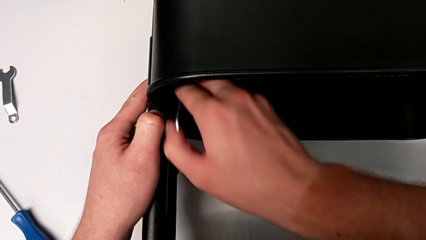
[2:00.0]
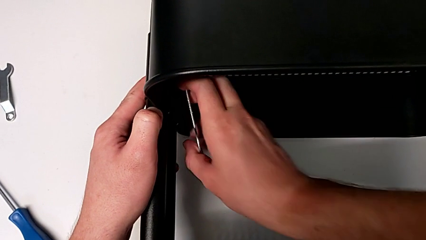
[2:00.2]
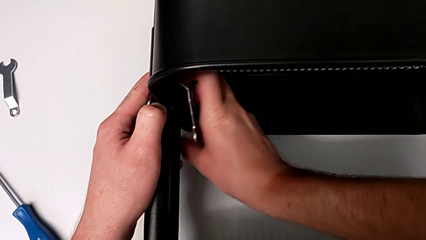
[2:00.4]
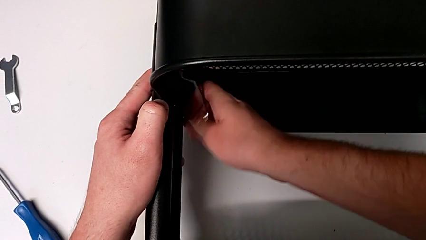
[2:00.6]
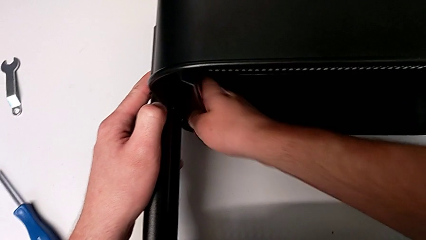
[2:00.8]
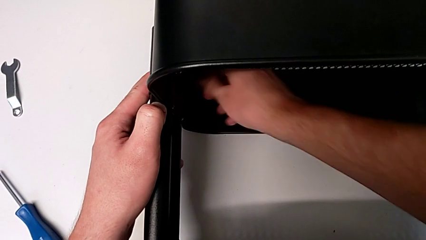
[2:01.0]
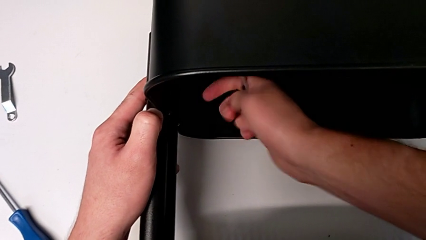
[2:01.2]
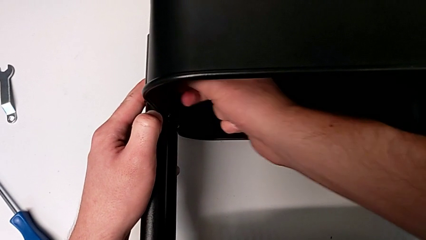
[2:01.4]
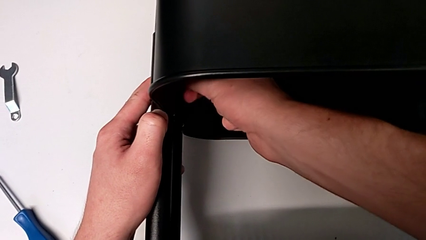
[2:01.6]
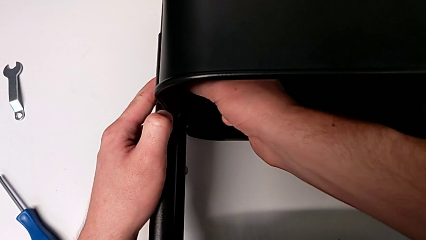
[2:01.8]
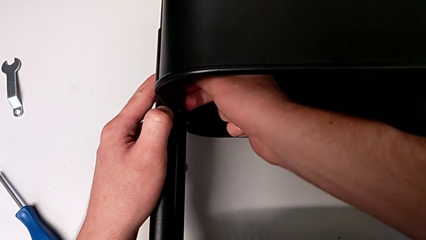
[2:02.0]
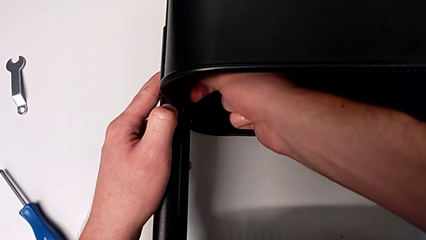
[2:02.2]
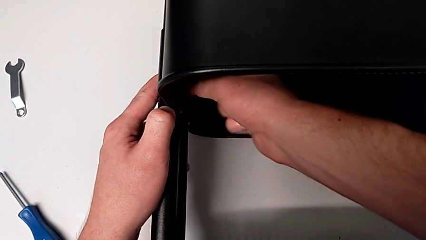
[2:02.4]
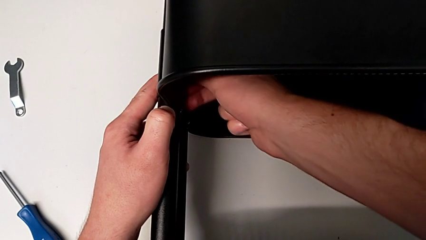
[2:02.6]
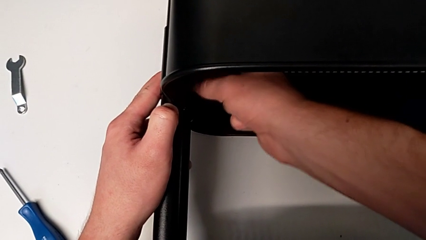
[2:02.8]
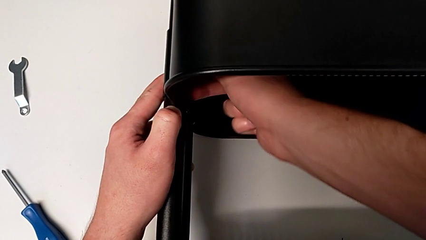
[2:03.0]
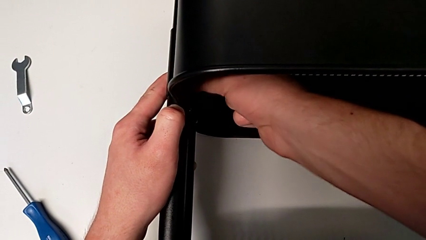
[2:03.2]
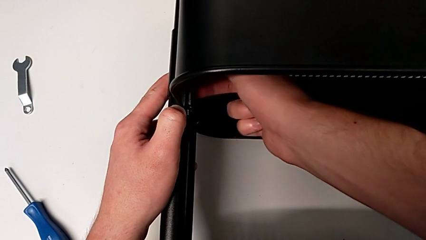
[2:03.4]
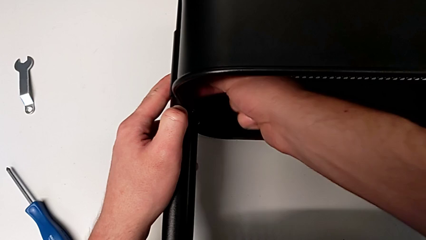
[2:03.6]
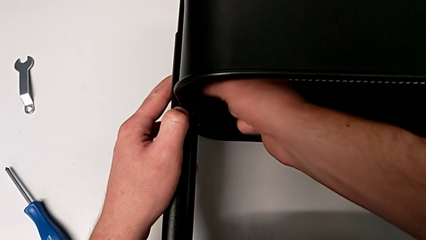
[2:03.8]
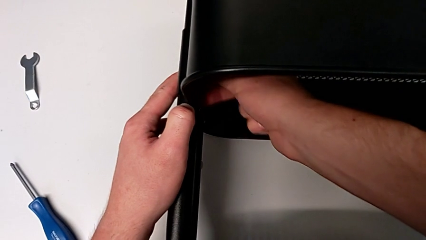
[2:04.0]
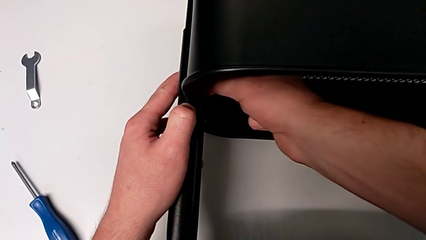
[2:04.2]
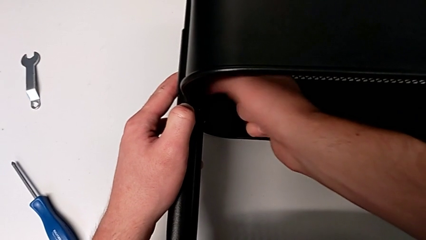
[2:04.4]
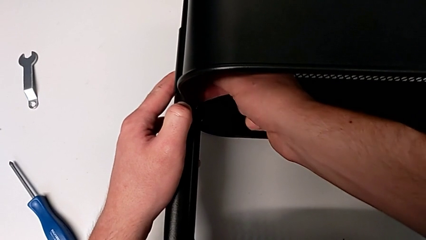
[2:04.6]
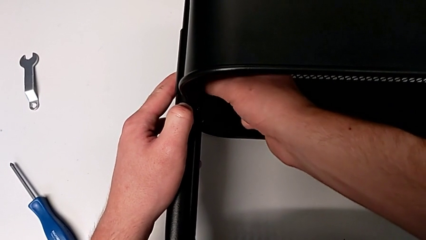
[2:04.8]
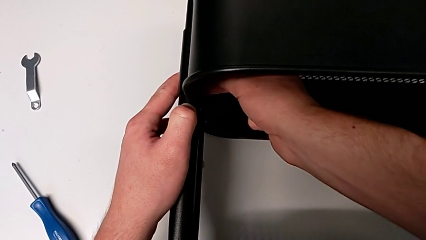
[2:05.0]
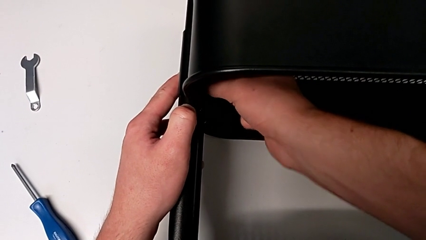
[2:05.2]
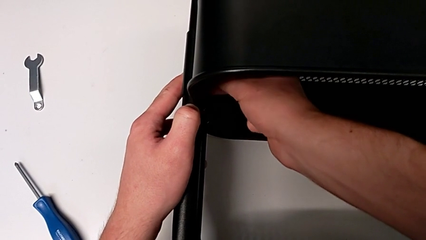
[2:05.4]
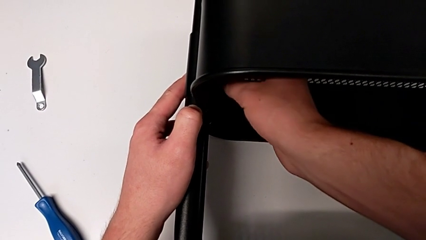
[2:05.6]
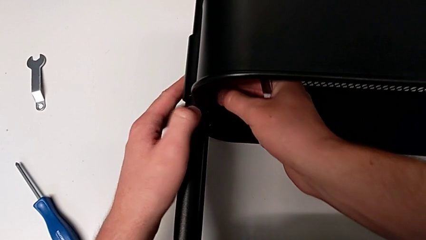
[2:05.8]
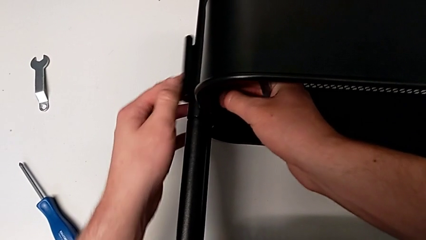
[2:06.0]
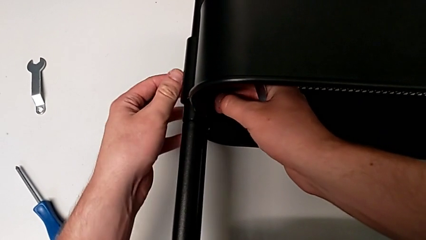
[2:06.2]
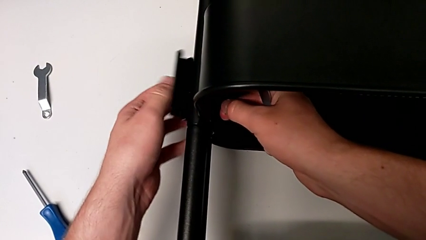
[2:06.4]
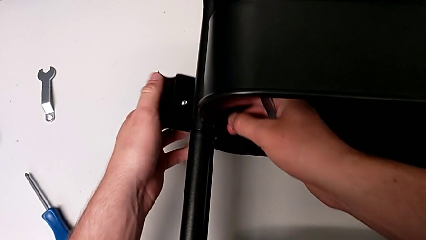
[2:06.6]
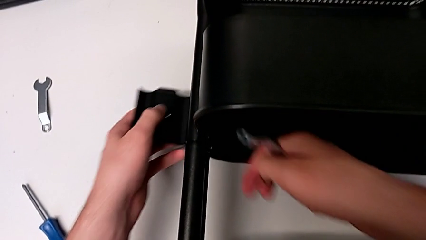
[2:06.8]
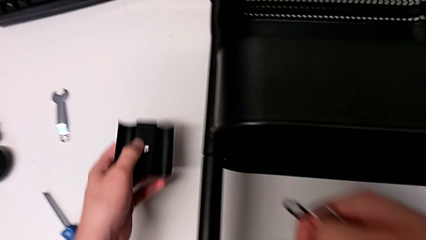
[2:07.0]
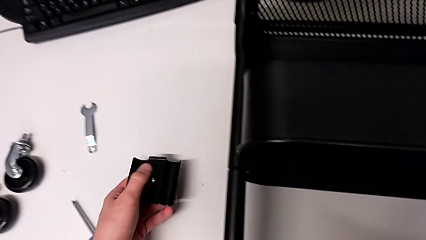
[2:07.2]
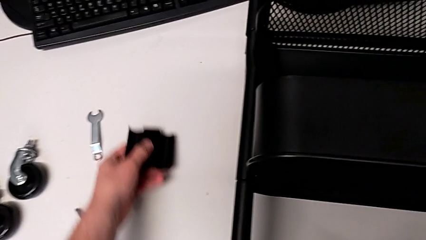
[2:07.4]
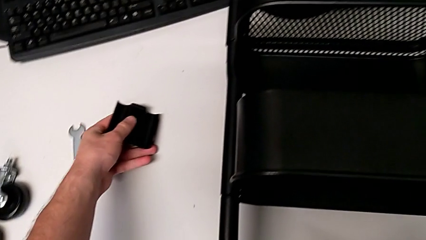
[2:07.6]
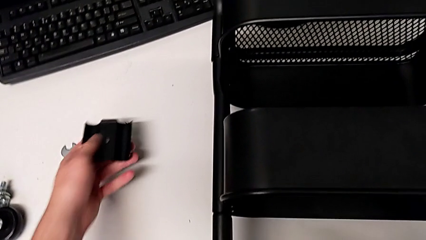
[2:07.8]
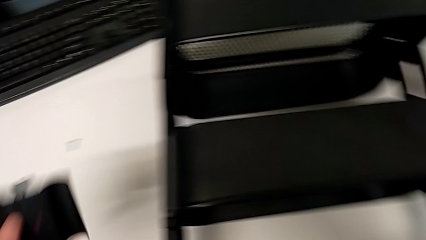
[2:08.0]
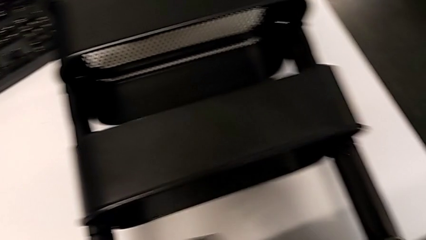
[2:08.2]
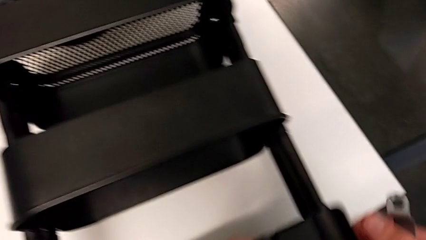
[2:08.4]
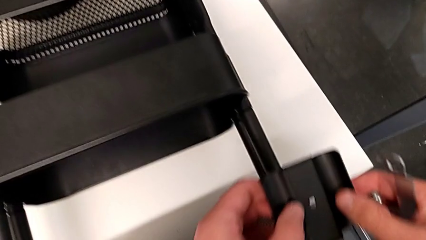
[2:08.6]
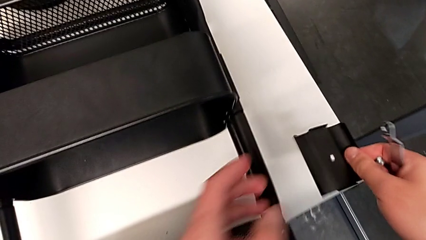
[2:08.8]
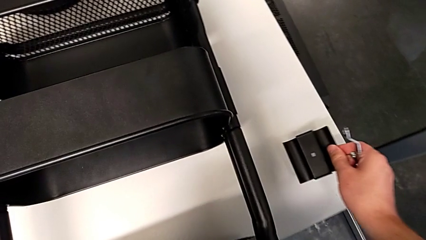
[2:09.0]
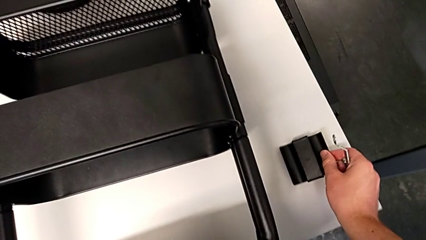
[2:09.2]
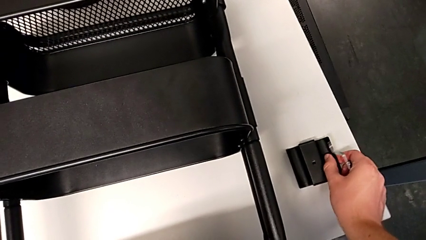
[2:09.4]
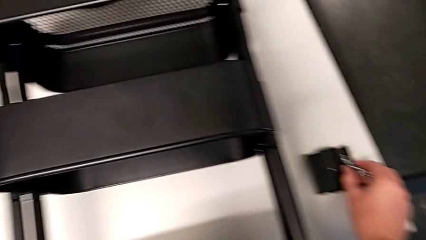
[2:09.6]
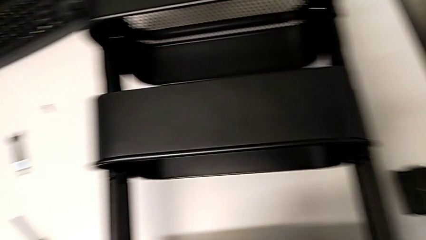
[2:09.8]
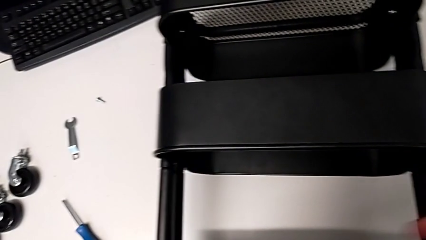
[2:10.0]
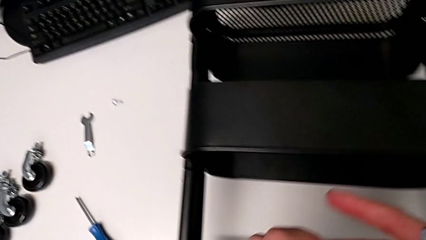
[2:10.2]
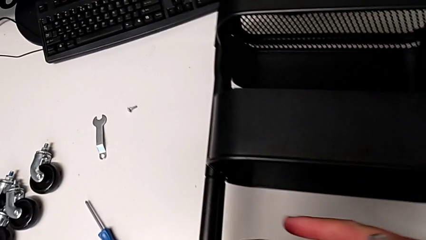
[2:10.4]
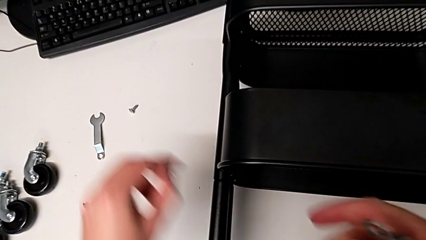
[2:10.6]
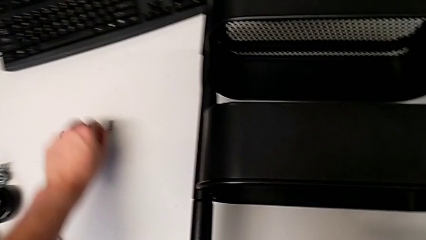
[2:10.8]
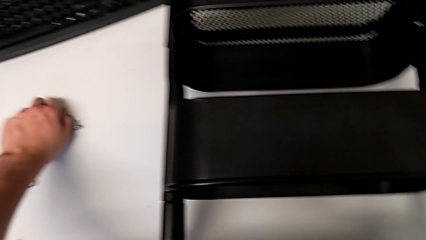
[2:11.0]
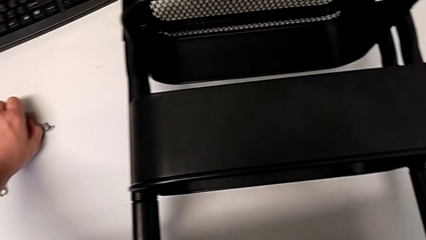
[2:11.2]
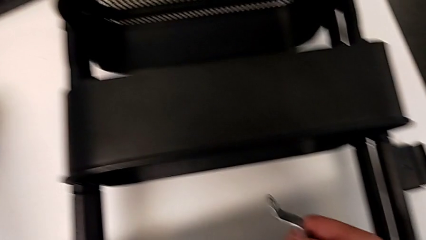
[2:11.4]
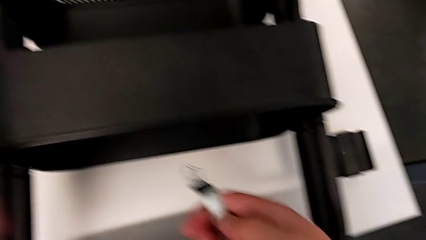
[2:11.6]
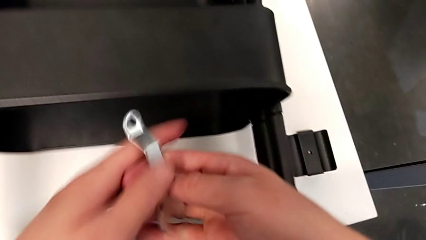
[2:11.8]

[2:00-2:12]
The camera wearer is unscrewing the left bracket of the middle tray. They grab the first hexagon cap nut, unscrew it, grab the bracket, place the first screw, lift the bracket, place it, grab the first hexagon cap nut and place it.

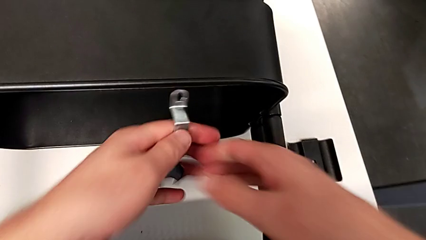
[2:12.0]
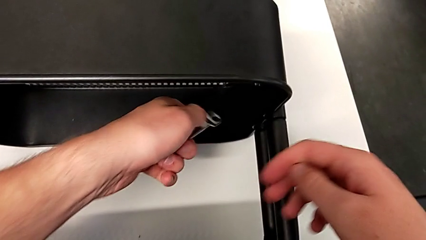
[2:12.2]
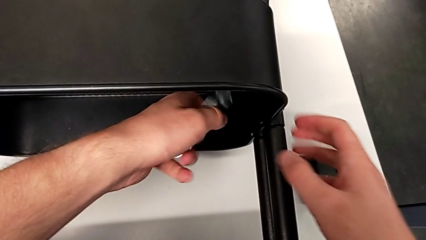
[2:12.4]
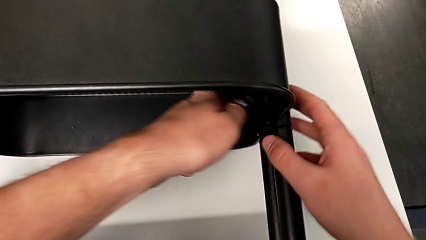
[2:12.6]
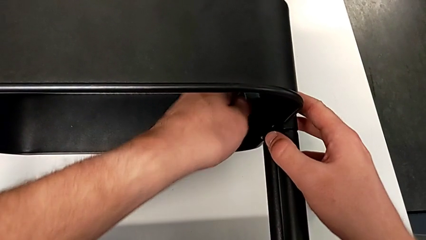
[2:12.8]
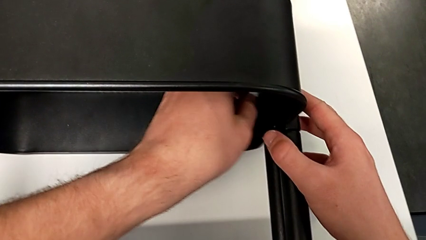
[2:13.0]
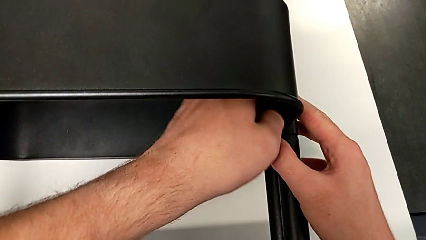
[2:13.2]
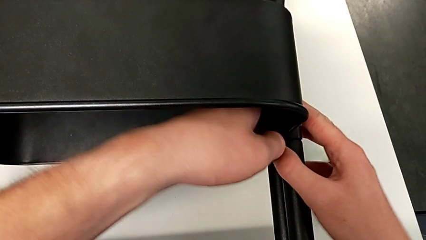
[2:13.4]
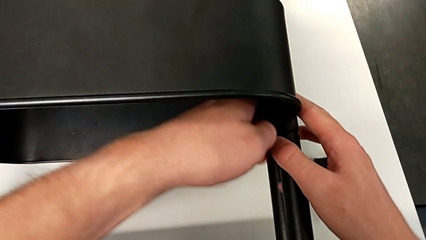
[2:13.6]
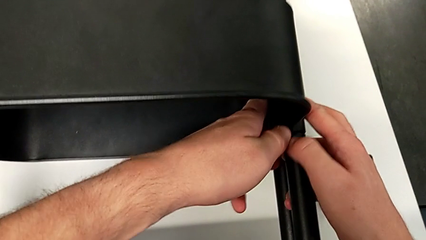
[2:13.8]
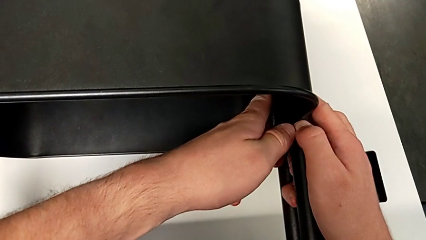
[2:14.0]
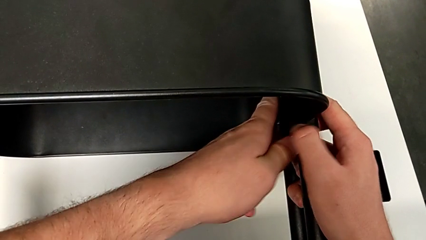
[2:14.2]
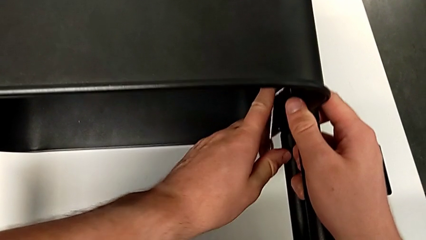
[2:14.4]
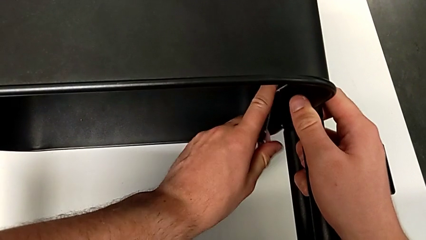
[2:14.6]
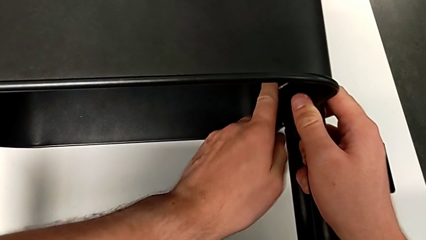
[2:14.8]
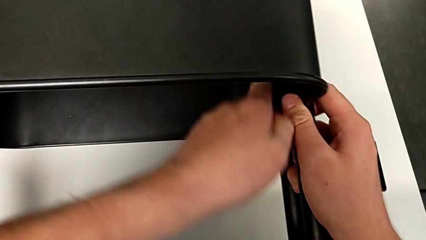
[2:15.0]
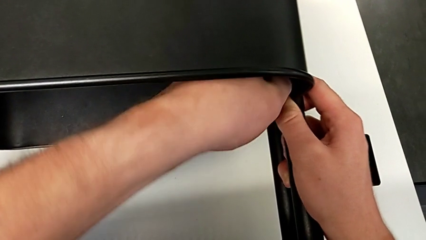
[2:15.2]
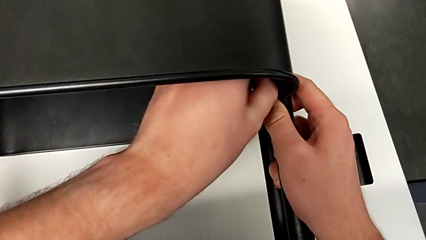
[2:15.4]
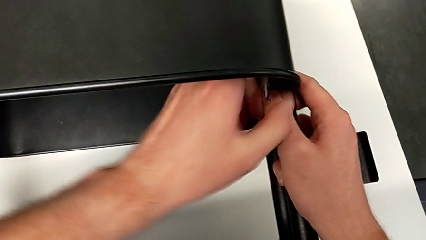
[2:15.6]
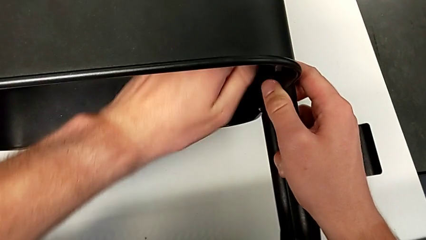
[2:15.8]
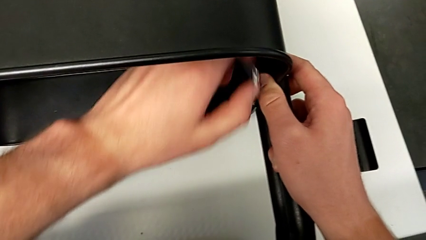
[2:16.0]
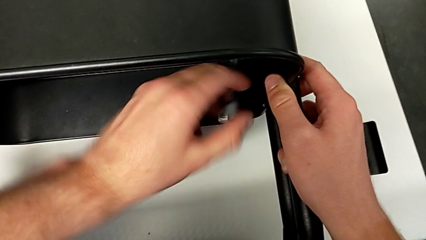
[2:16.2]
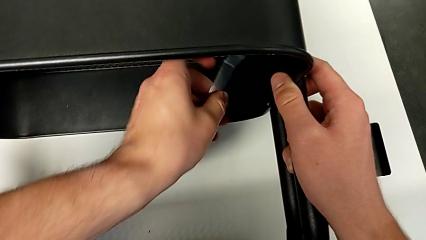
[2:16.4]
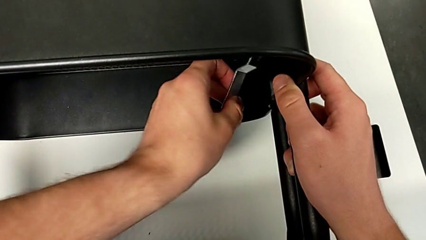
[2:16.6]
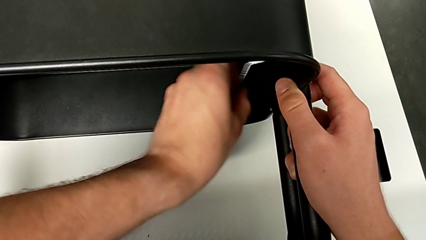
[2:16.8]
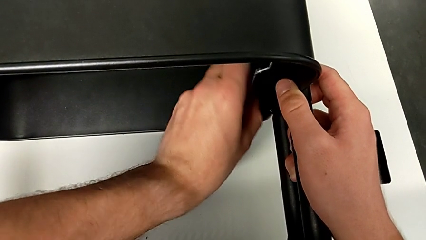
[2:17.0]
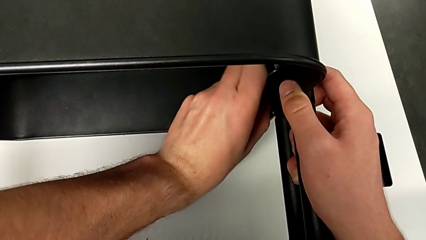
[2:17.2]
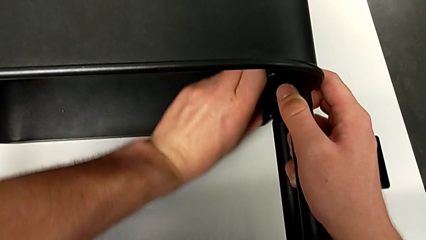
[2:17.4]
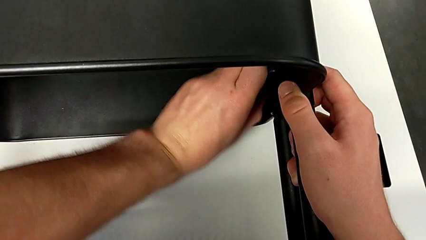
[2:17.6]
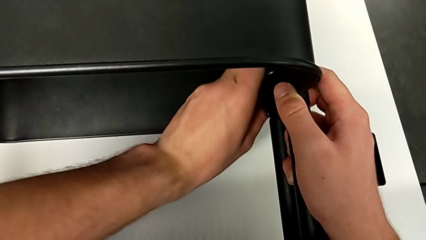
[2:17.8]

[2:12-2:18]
The camera wearer is unscrewing the right bracket of the middle tray. They approach the second hexagon cap nut and begin to unscrew it.
